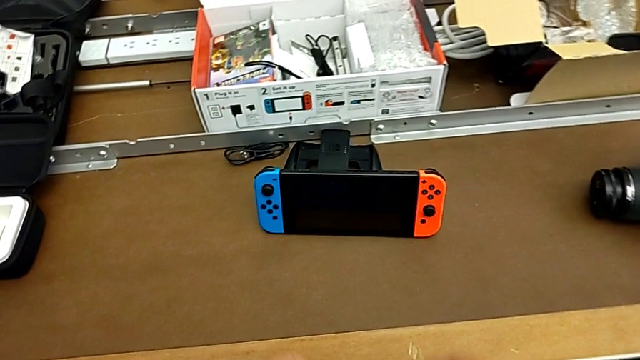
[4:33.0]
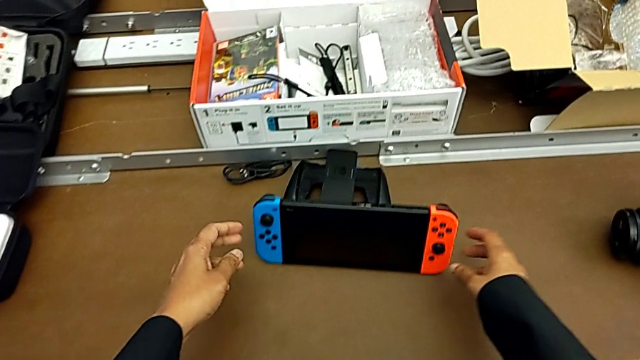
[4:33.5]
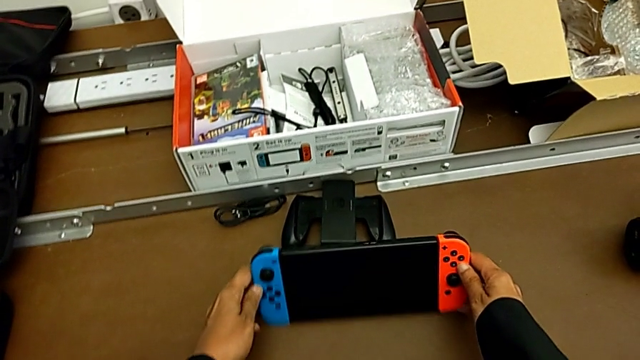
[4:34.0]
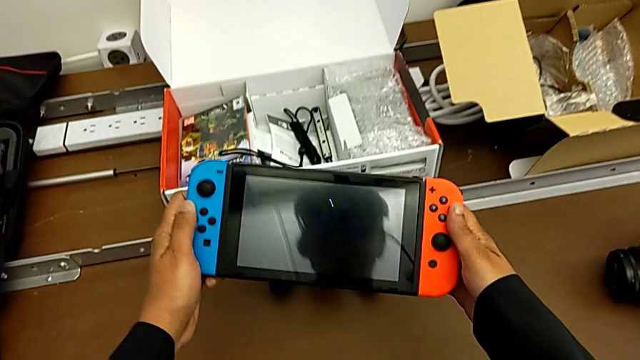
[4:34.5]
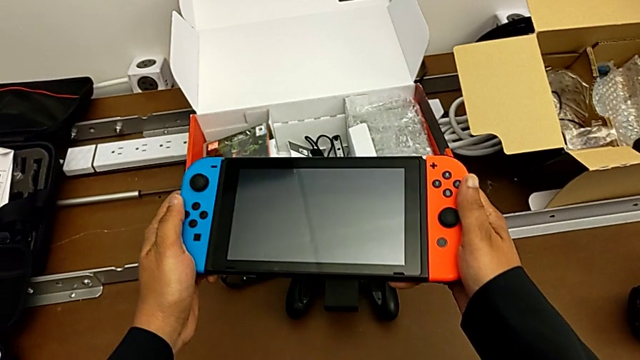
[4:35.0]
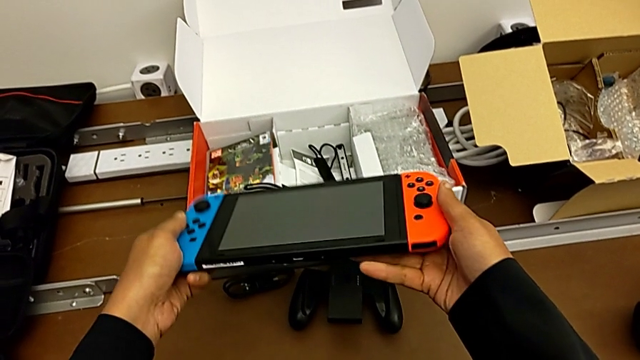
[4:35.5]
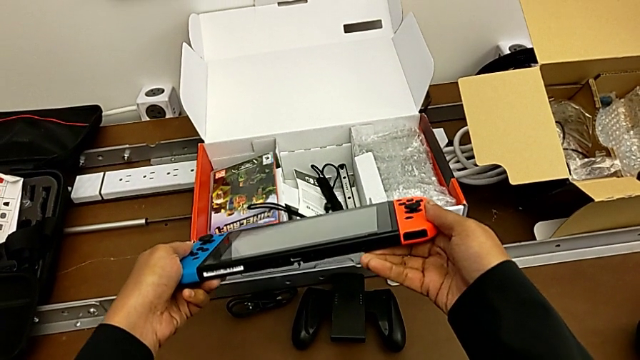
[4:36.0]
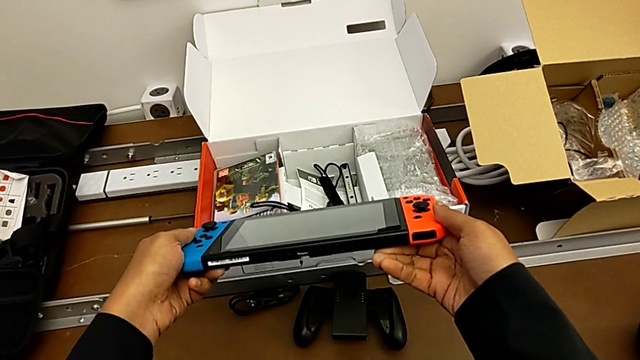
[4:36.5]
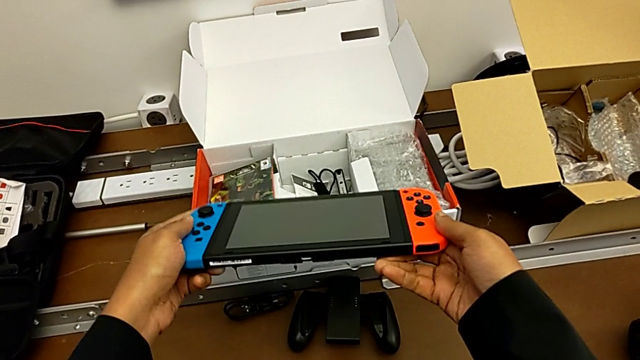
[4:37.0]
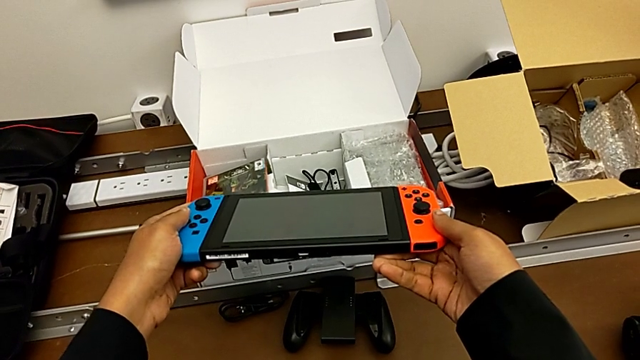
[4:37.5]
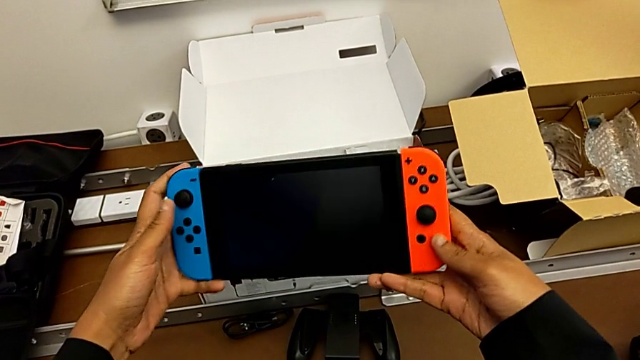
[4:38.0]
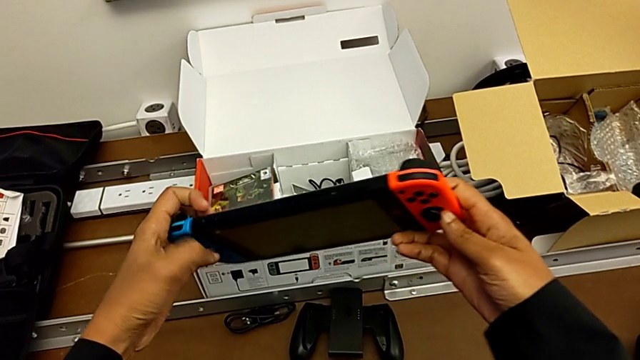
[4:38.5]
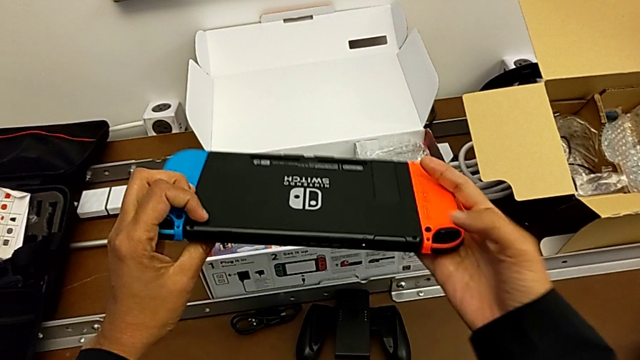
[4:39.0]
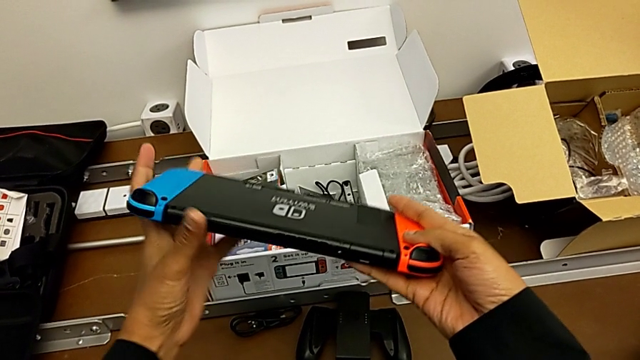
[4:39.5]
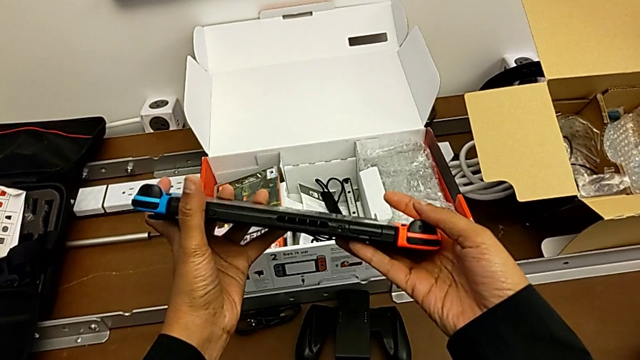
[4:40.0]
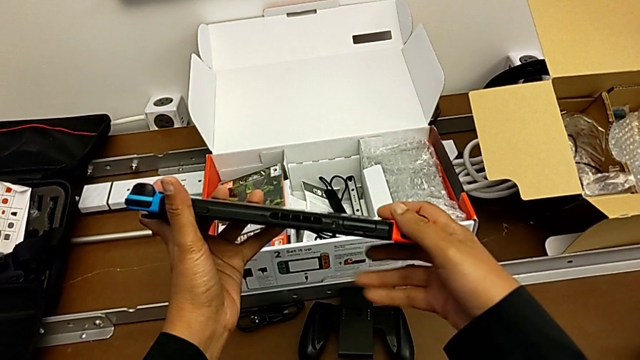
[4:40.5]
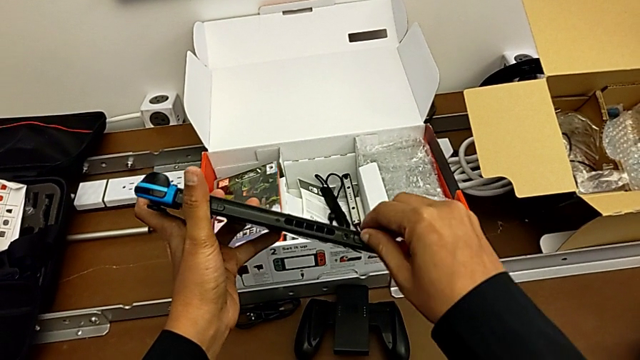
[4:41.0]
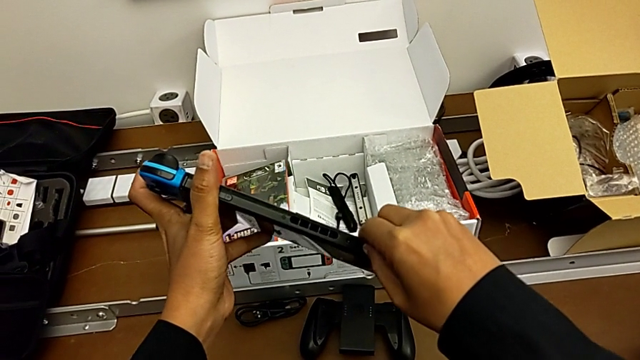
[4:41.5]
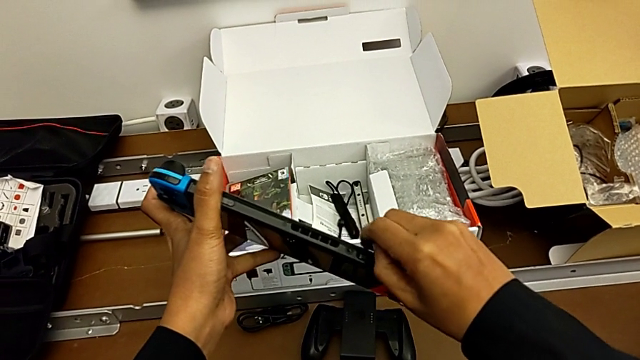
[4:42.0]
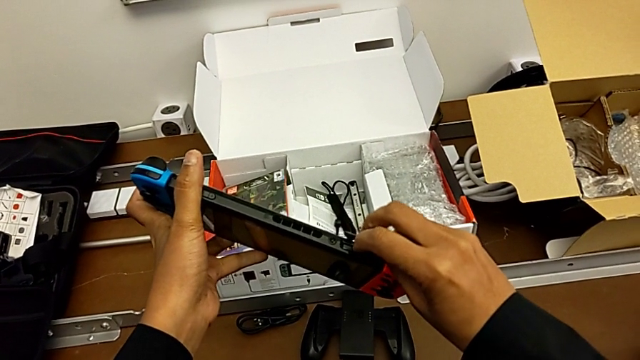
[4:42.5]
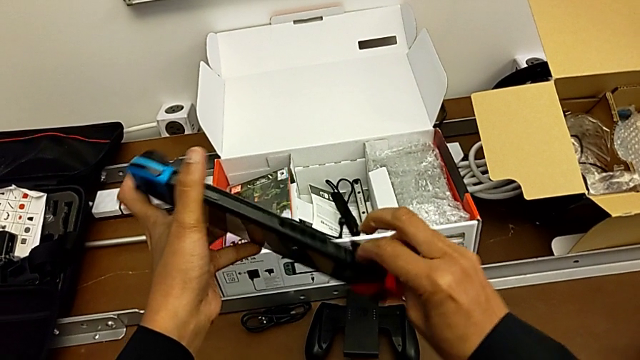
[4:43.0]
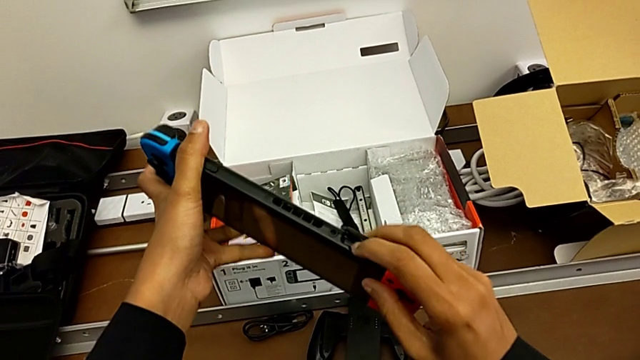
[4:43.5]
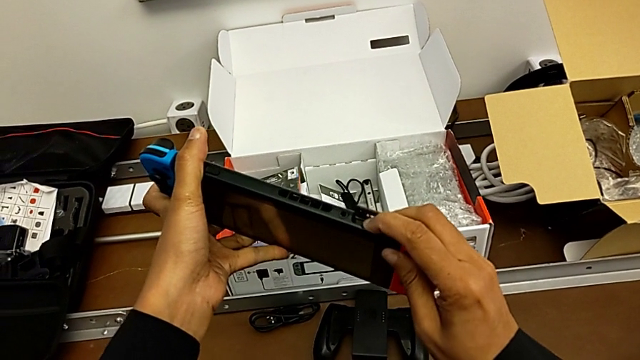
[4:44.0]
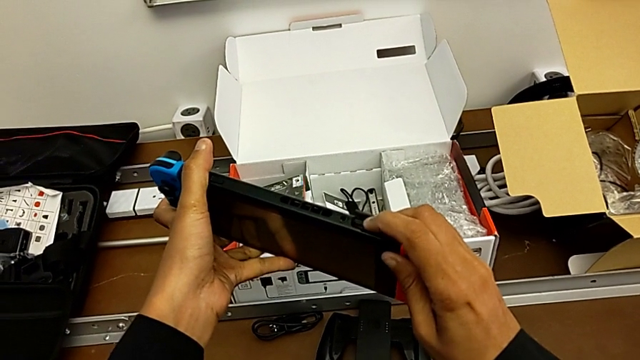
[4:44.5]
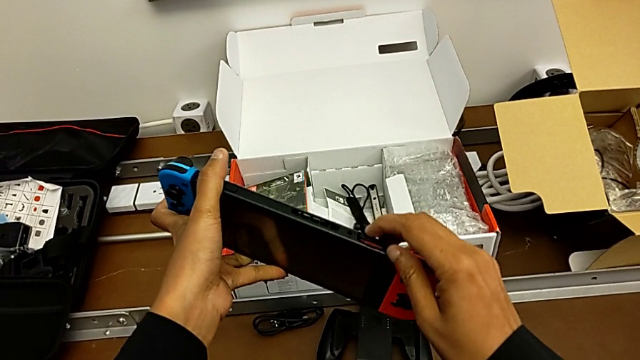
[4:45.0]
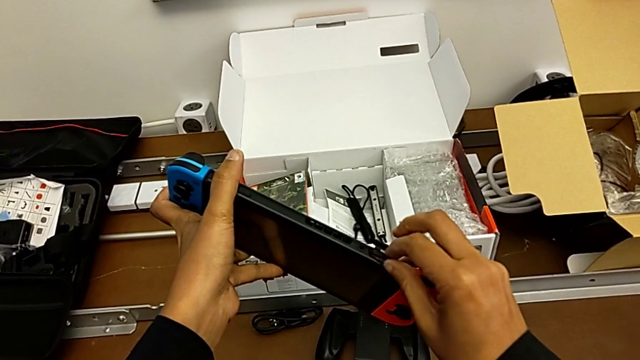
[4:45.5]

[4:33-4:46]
The camera wearer is changing the game card from the Nintendo Switch. They grab the Nintendo Switch, lift it, turn it, inspect it, grab the lid, open it and press the game card.

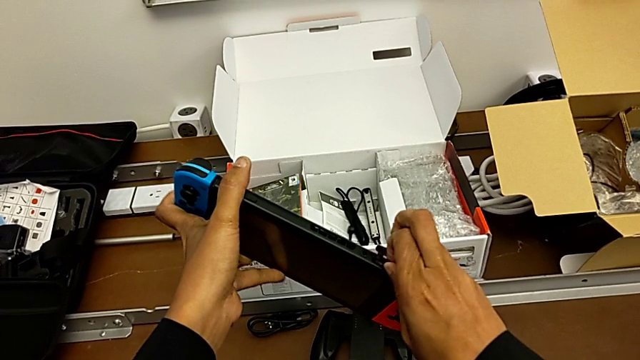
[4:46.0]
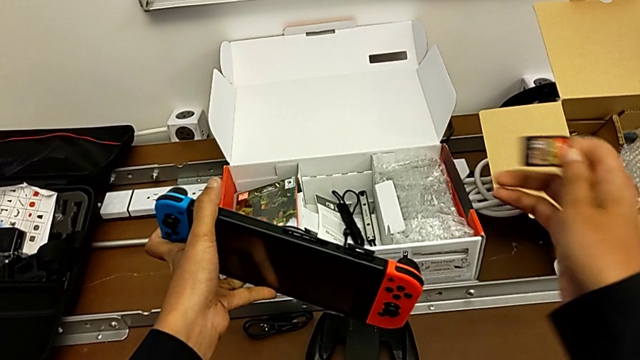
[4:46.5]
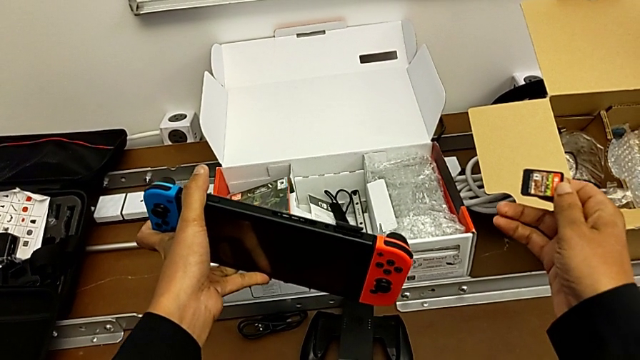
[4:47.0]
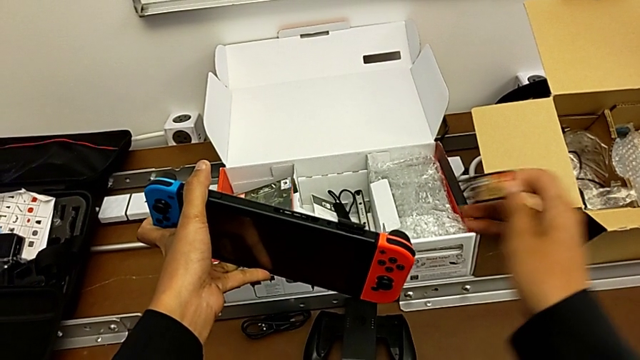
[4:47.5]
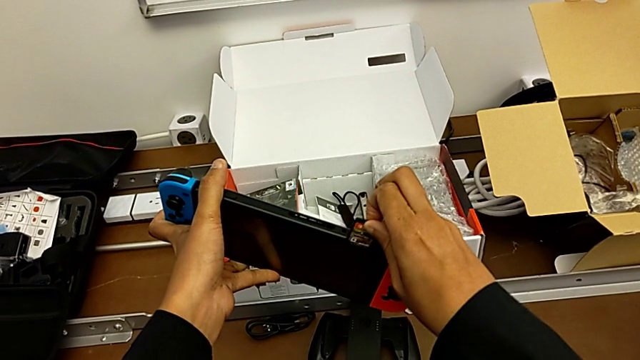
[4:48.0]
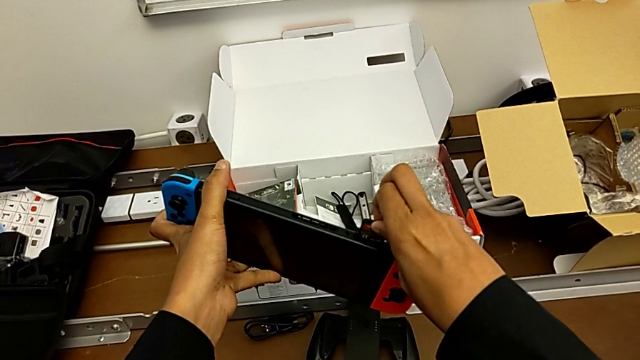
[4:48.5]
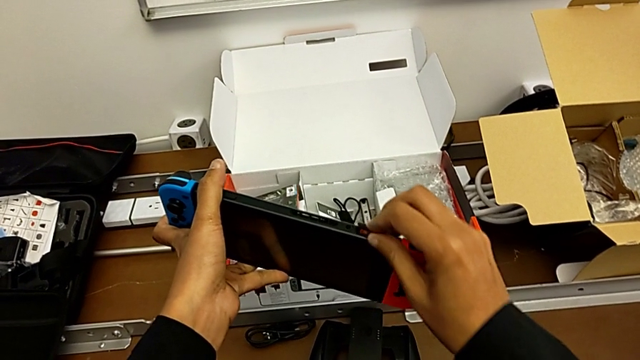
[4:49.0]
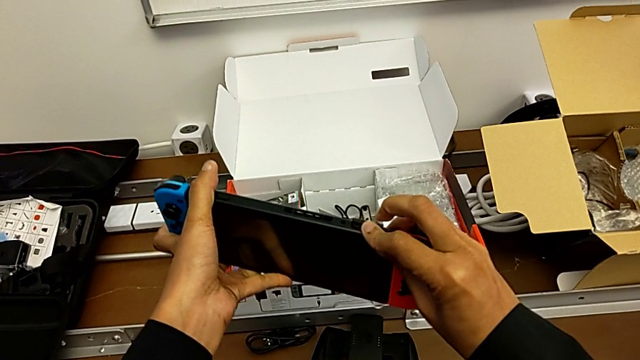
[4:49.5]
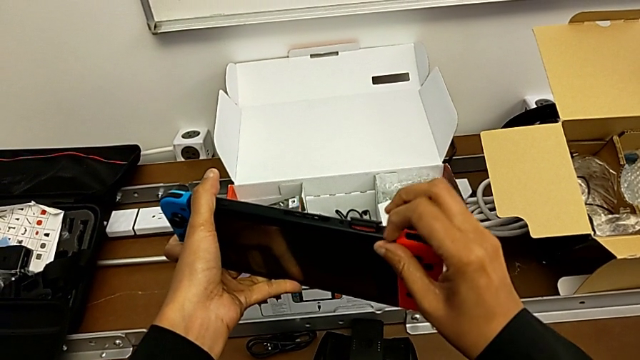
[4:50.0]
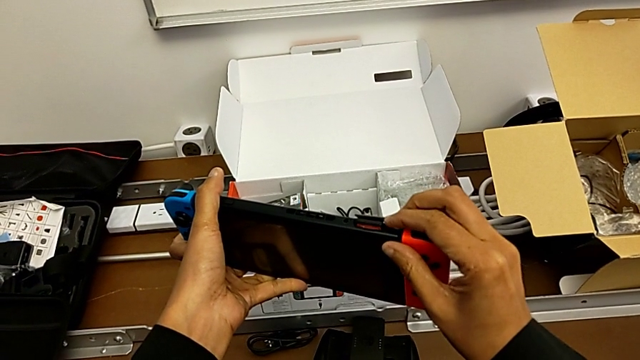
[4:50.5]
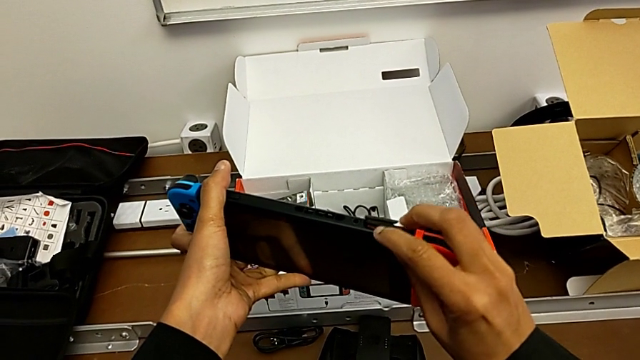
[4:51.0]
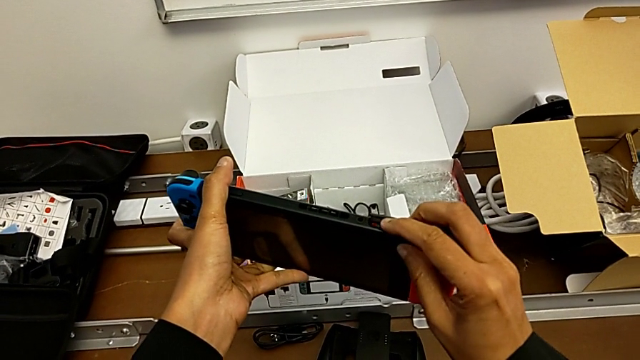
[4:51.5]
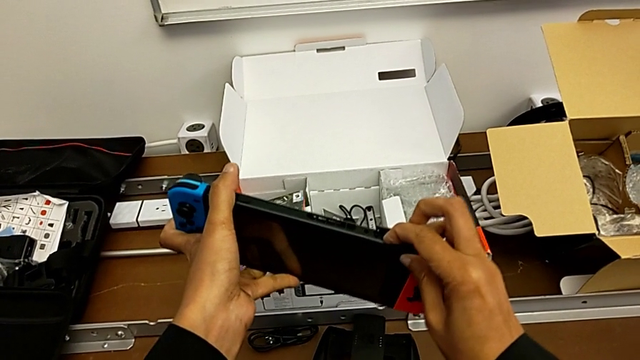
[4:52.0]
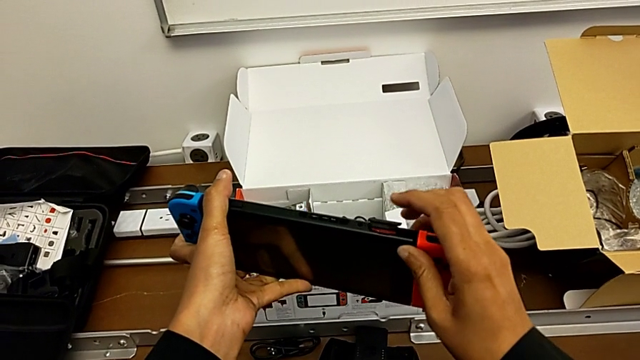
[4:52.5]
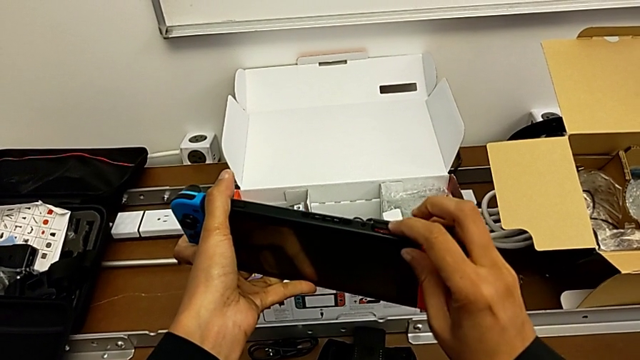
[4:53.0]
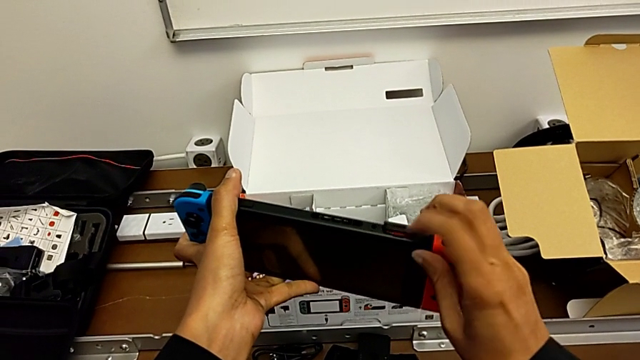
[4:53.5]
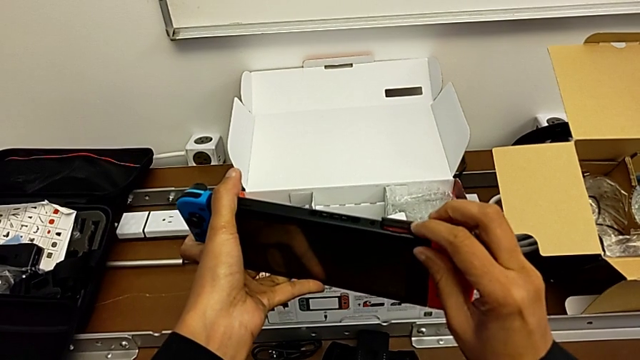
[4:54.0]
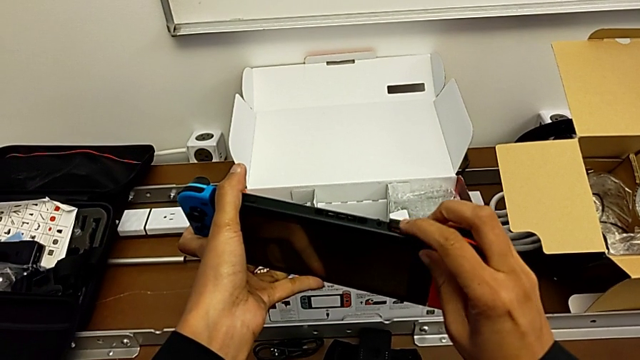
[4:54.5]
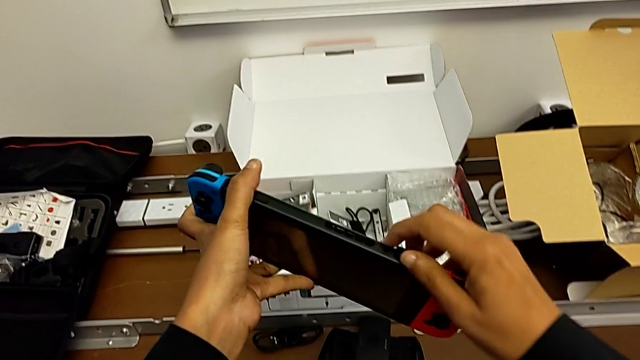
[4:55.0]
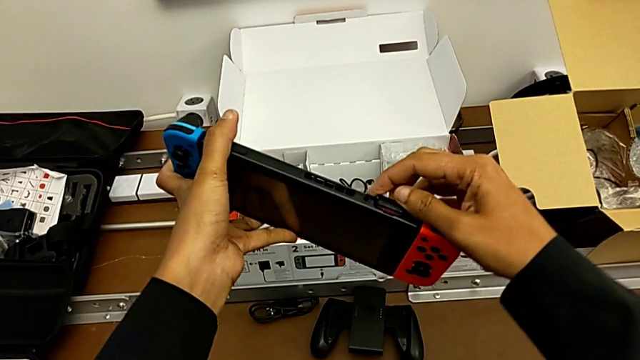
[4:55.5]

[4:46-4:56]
The camera wearer is changing the game card from the Nintendo Switch. They pull the game card, insert it wrongly and press it.
